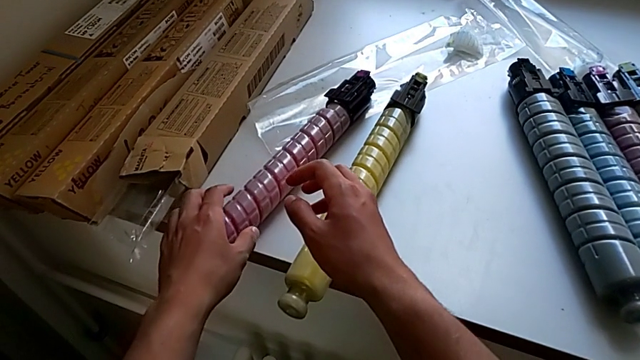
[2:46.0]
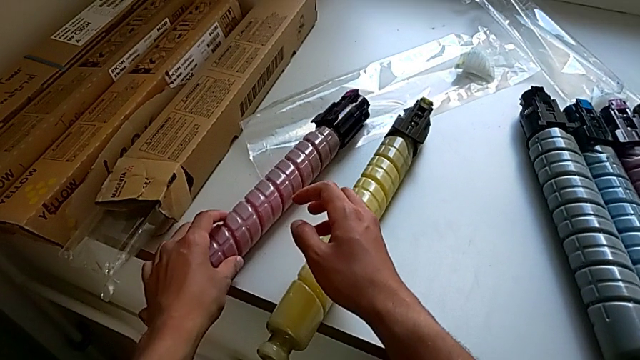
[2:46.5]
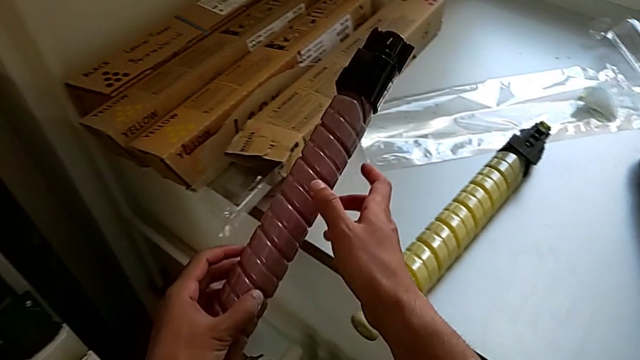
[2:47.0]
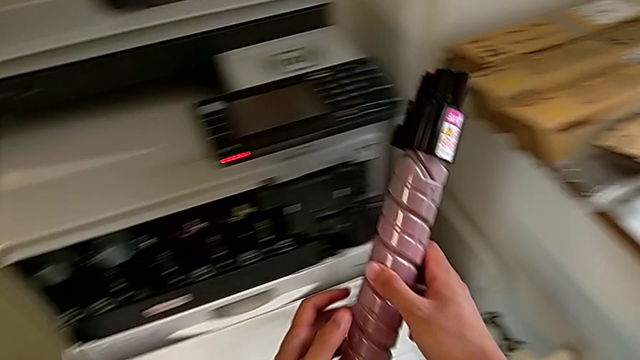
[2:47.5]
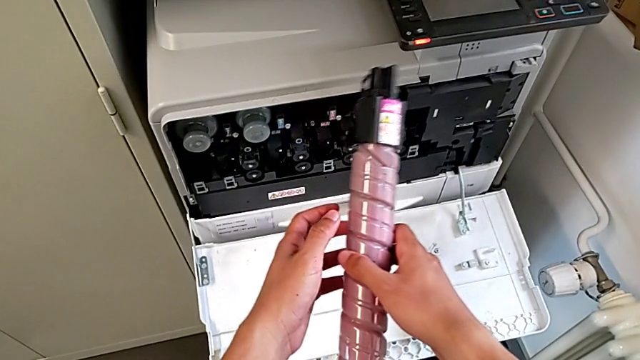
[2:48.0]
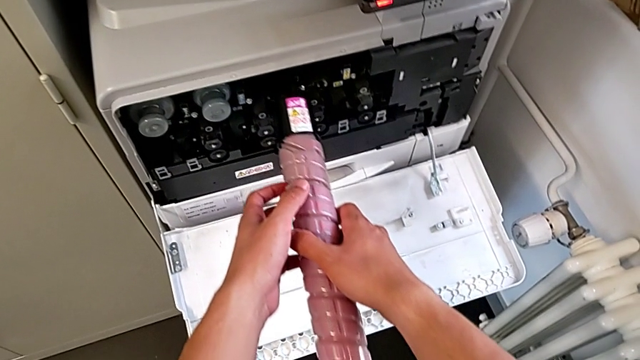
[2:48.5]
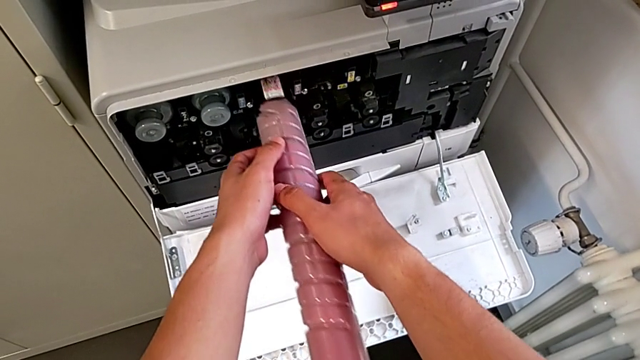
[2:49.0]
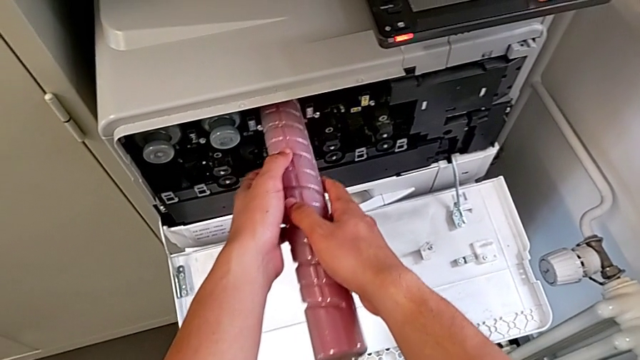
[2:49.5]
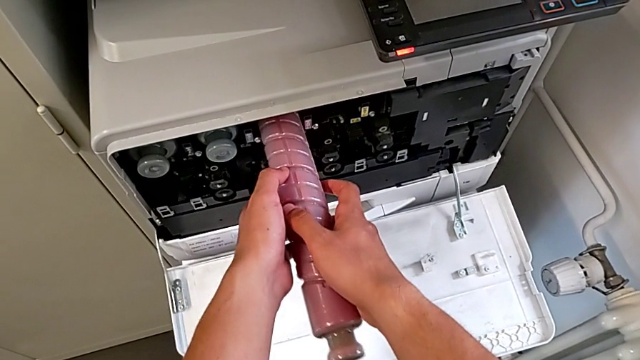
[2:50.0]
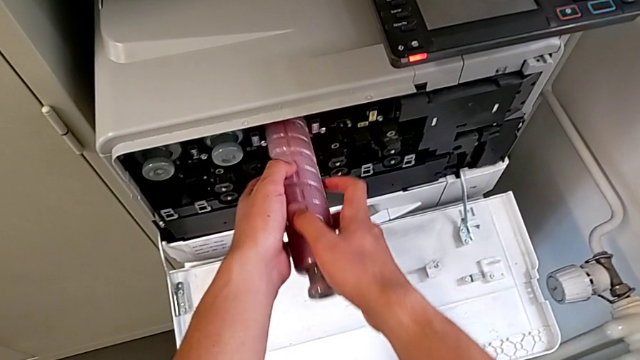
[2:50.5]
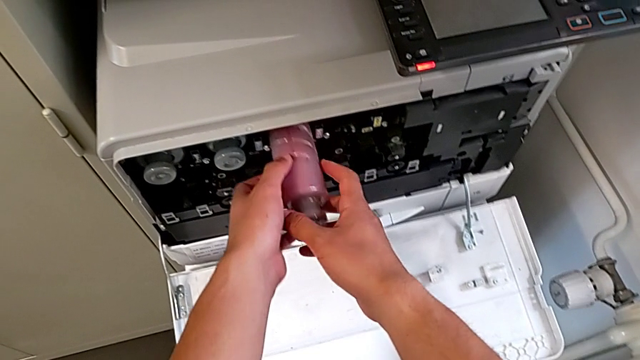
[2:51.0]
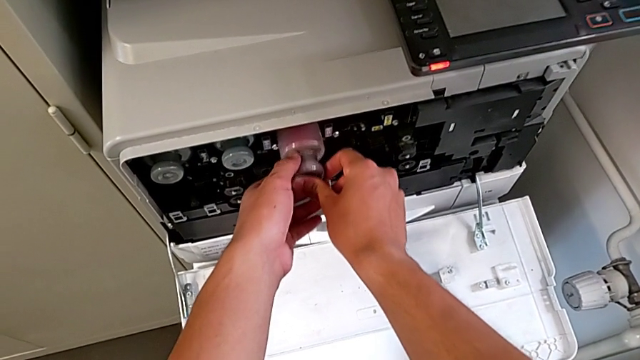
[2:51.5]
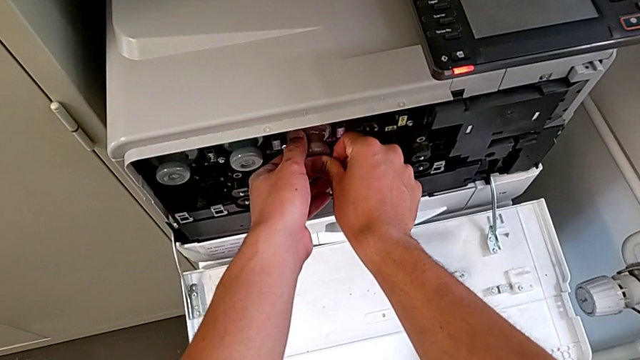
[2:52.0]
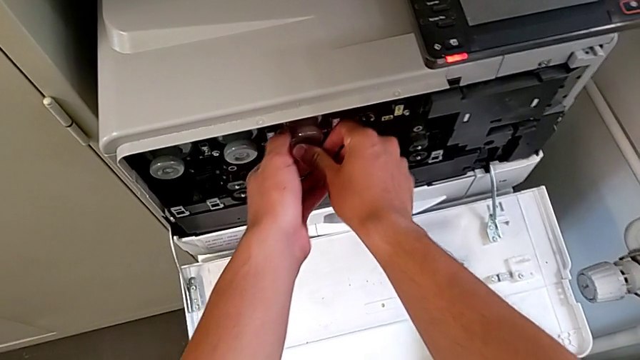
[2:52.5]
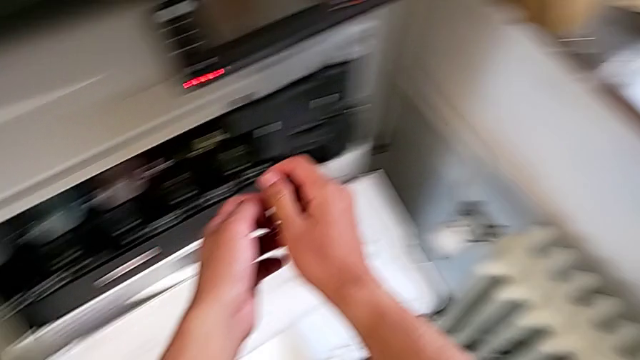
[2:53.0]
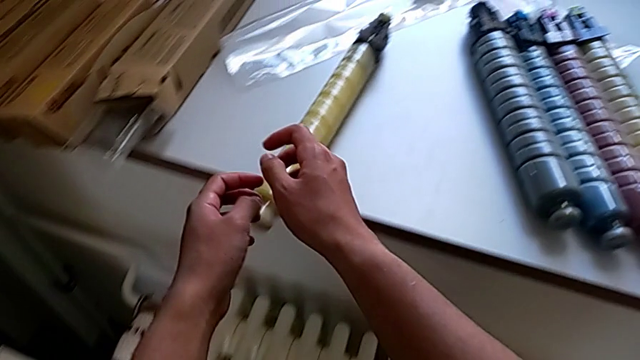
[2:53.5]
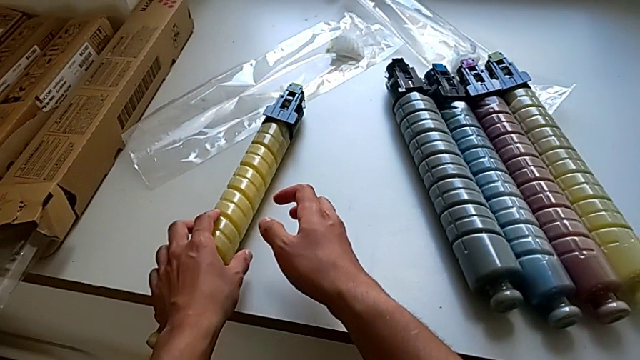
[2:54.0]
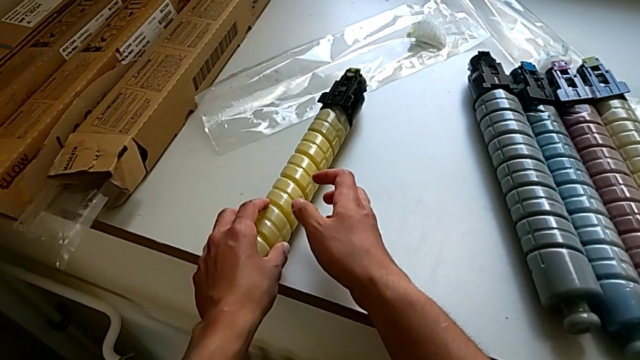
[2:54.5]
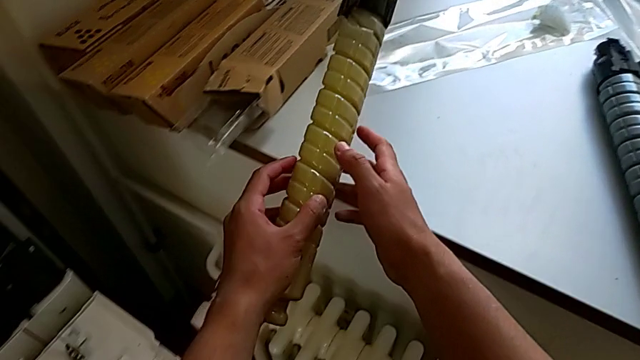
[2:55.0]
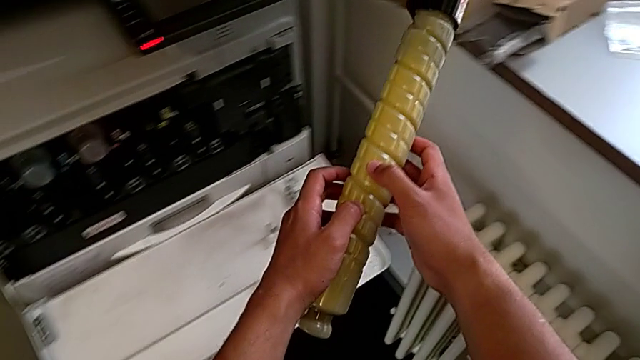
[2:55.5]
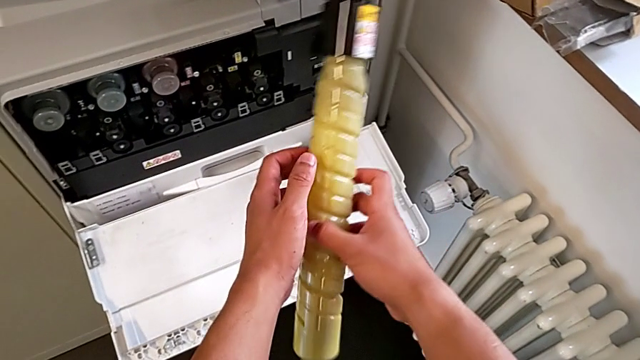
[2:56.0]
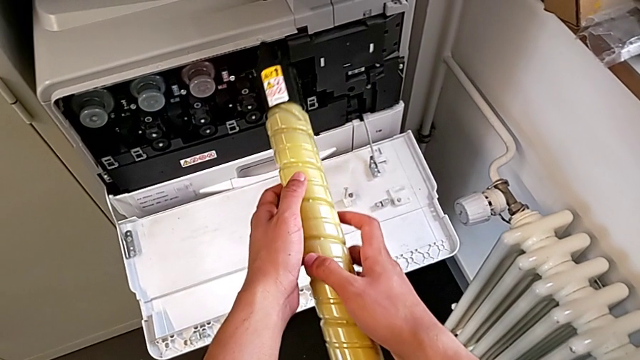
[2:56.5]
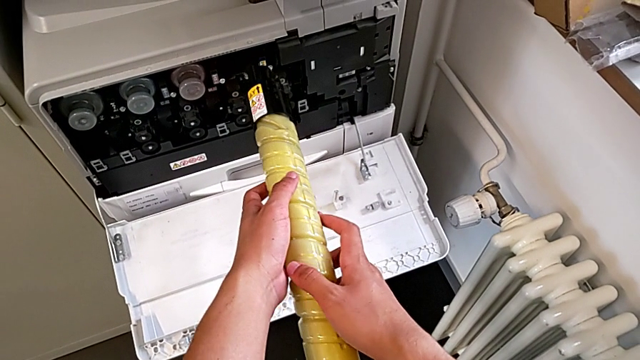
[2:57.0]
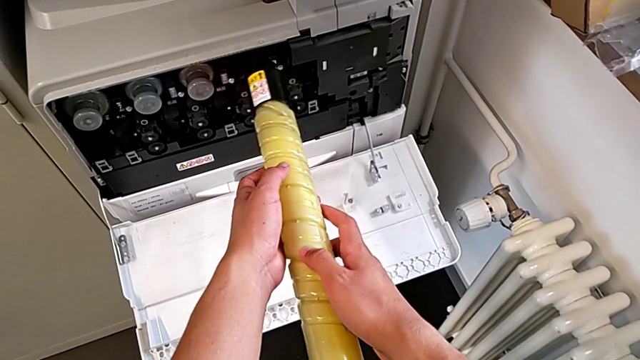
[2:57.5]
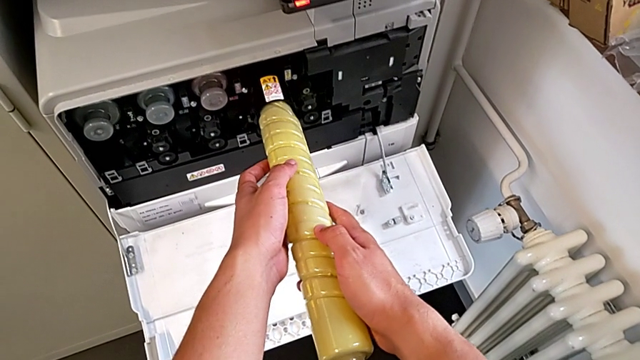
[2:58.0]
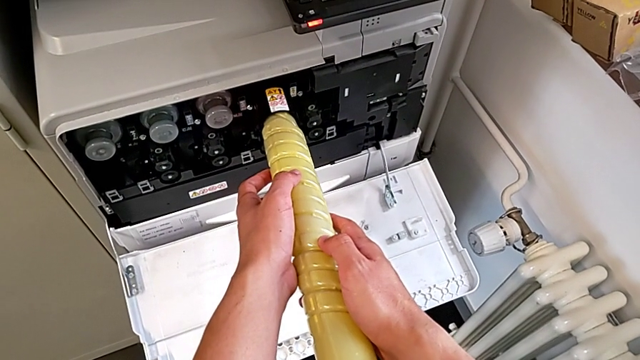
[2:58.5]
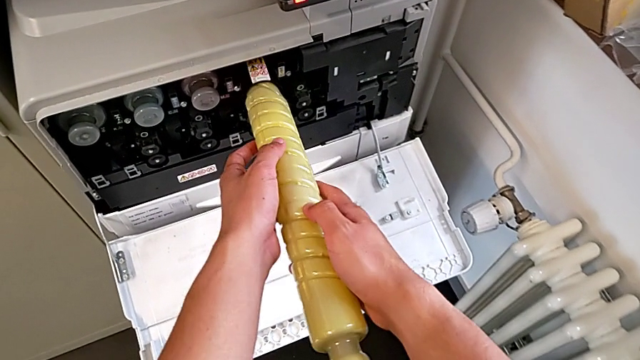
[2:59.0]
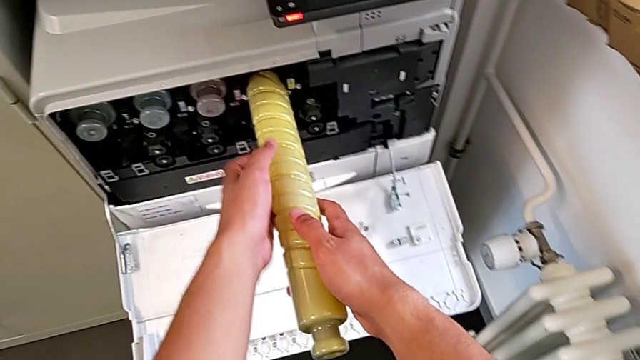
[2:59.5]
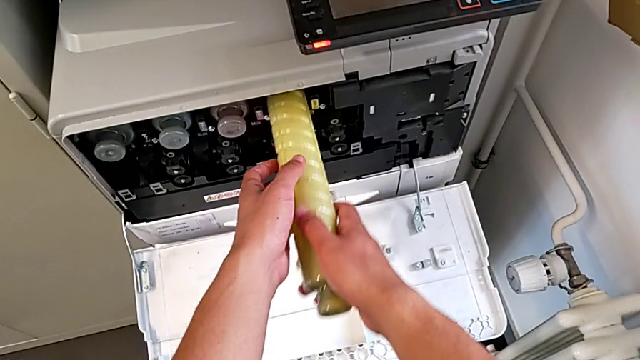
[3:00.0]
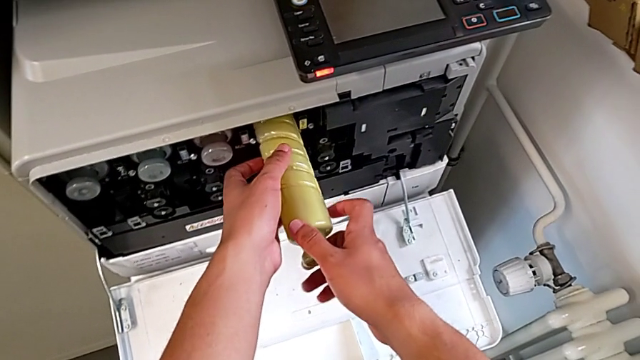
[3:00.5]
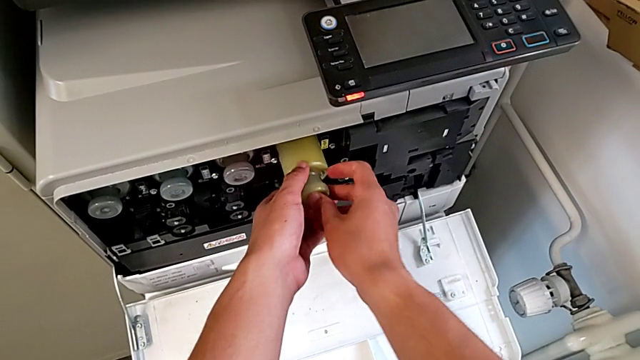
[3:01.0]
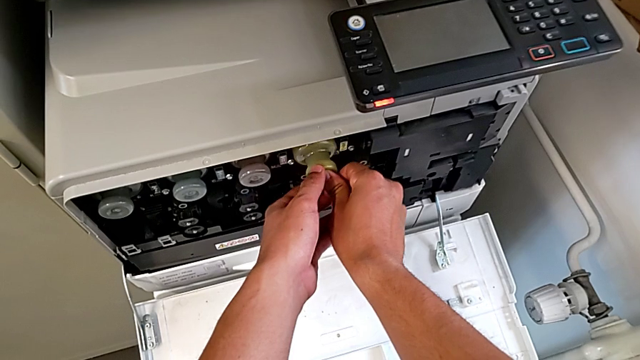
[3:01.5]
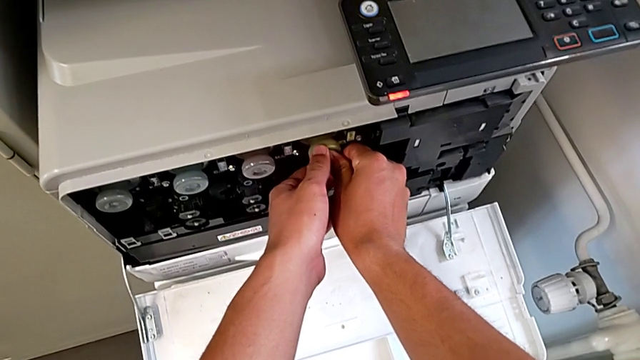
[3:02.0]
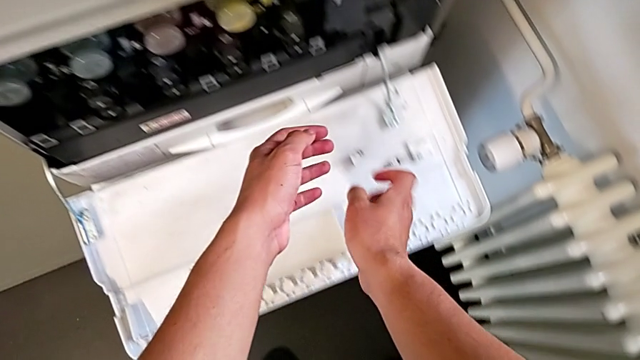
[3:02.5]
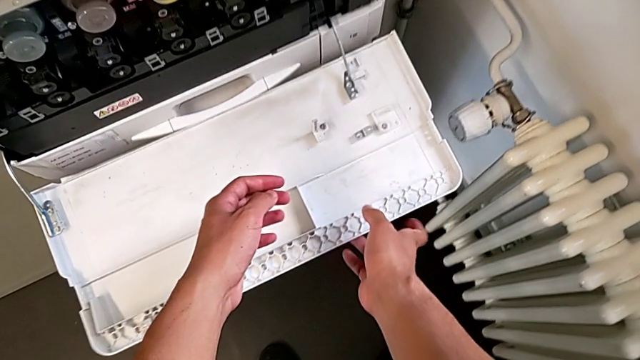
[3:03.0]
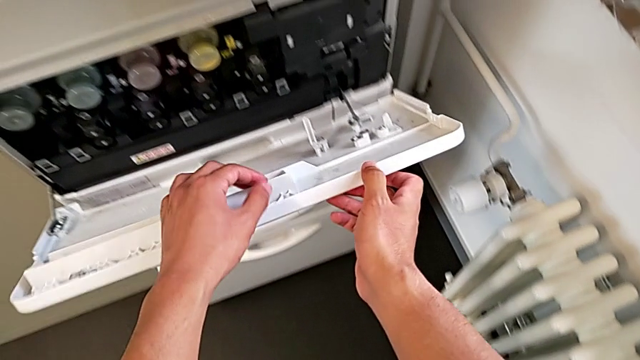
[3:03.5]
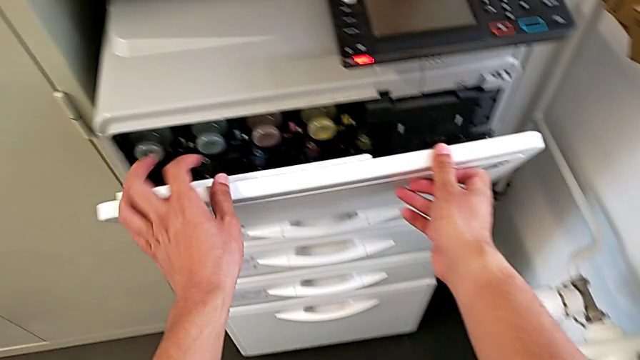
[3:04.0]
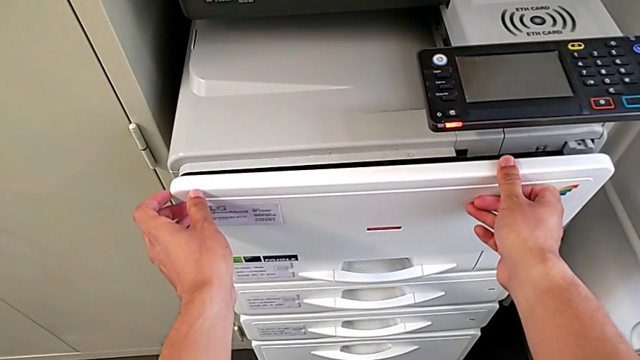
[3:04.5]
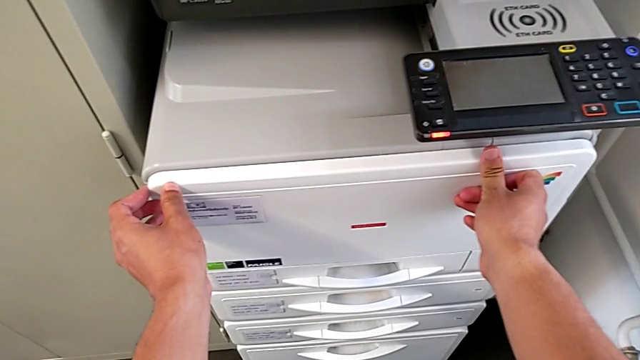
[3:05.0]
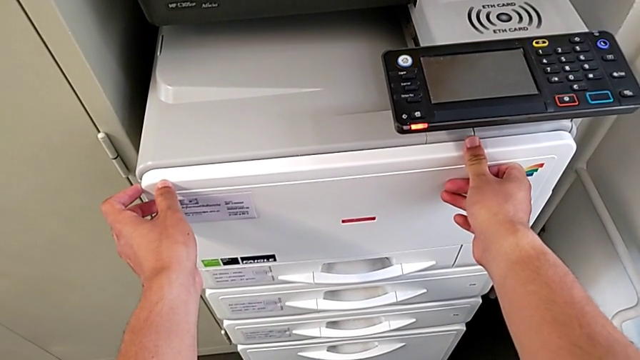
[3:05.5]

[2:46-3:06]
The camera wearer is exchanging the ink cartridge. They grab the magenta ink cartridge, insert it and push it. They grab the yellow ink cartridge, insert it, push it and close the cartridge gate.
